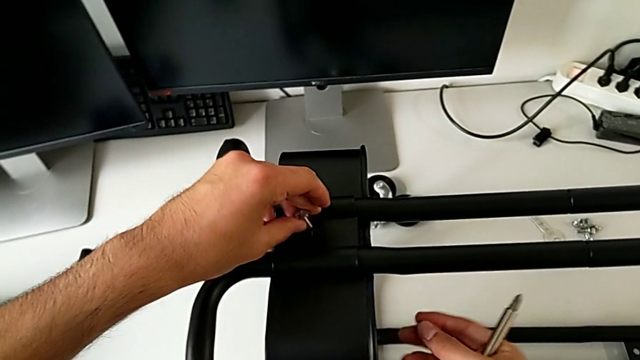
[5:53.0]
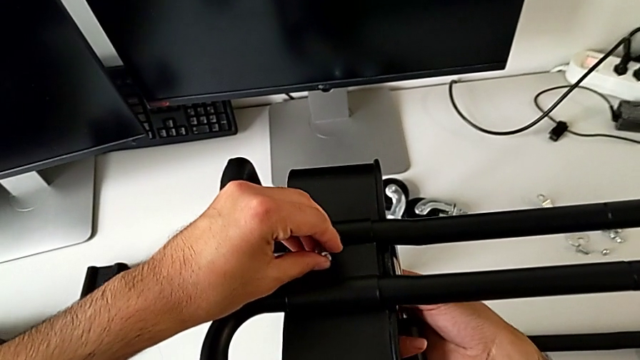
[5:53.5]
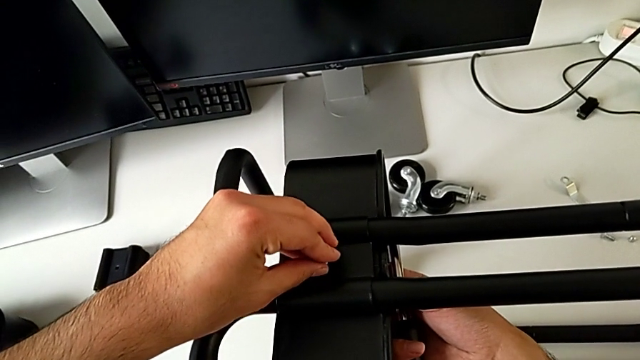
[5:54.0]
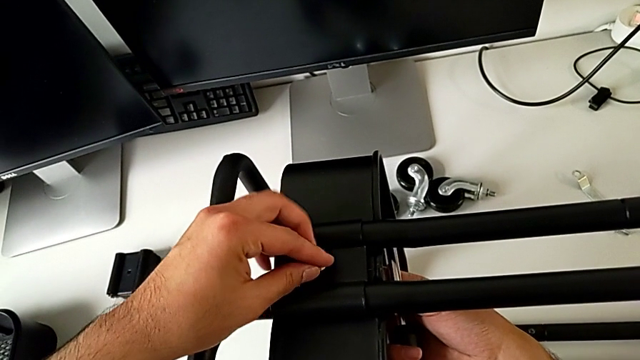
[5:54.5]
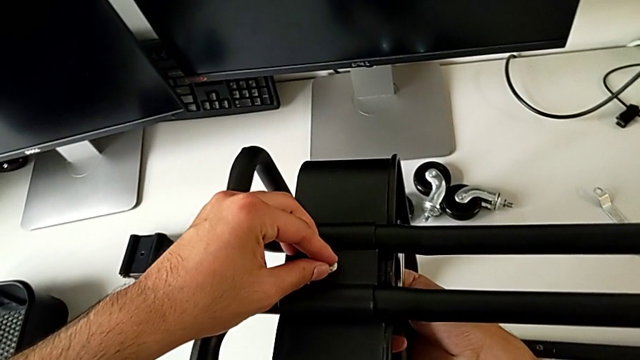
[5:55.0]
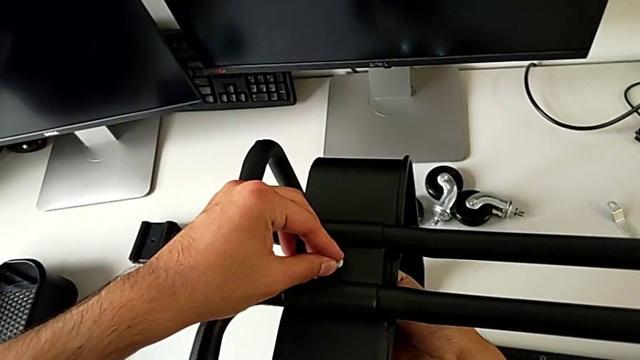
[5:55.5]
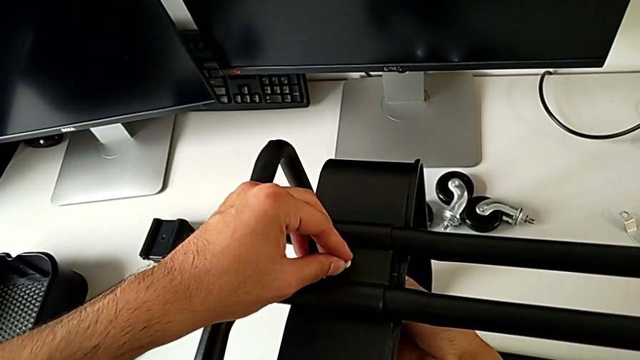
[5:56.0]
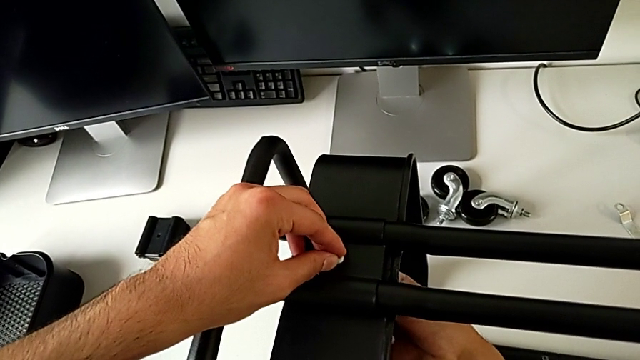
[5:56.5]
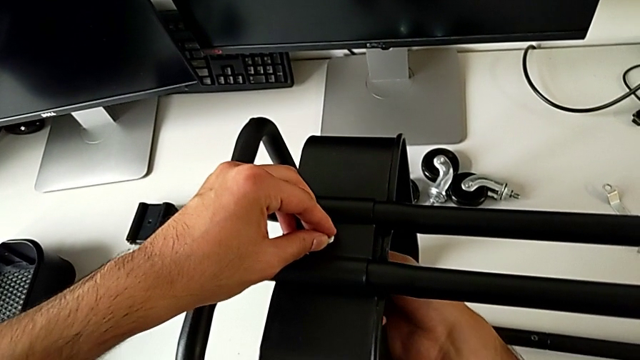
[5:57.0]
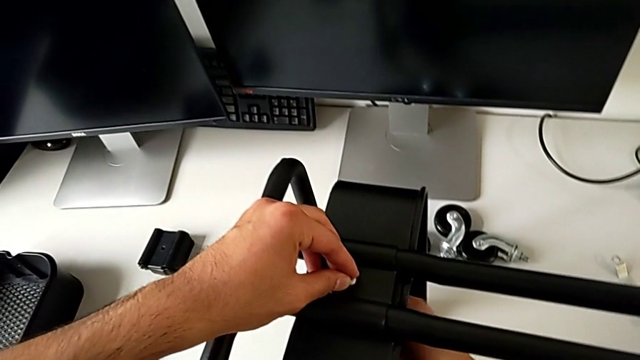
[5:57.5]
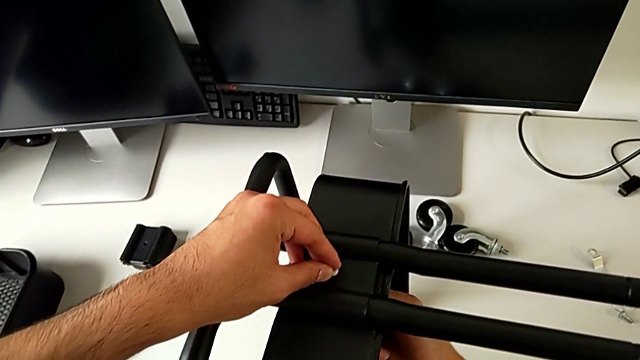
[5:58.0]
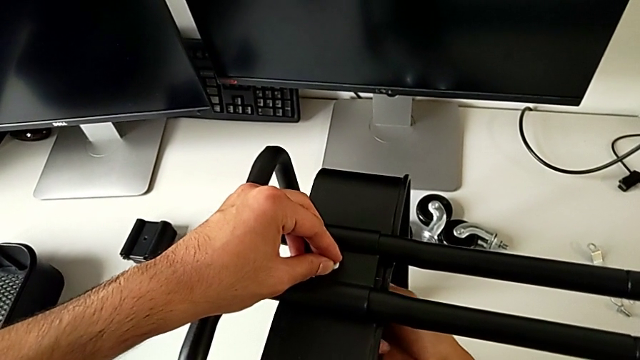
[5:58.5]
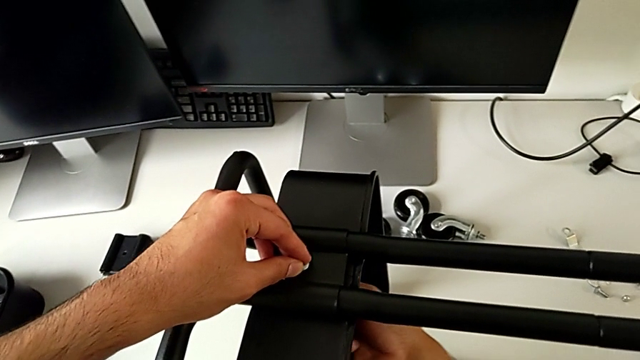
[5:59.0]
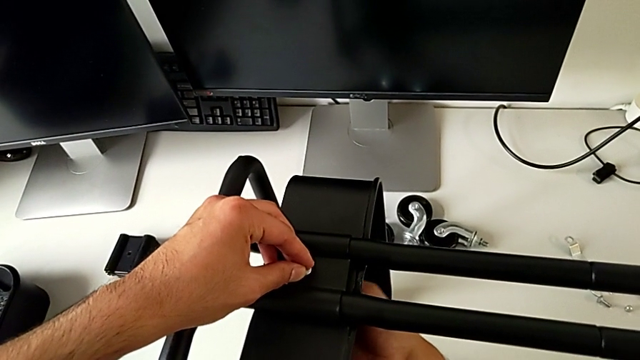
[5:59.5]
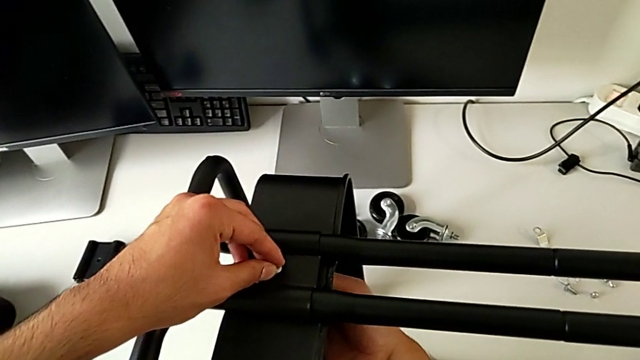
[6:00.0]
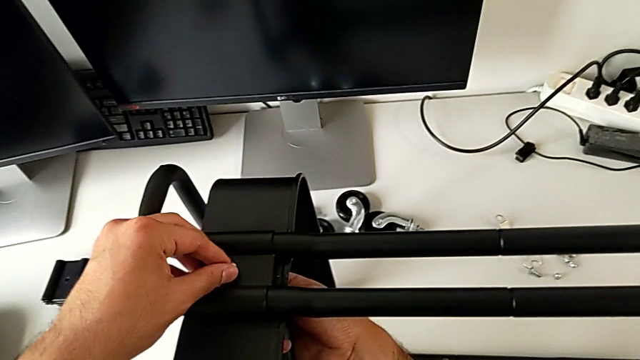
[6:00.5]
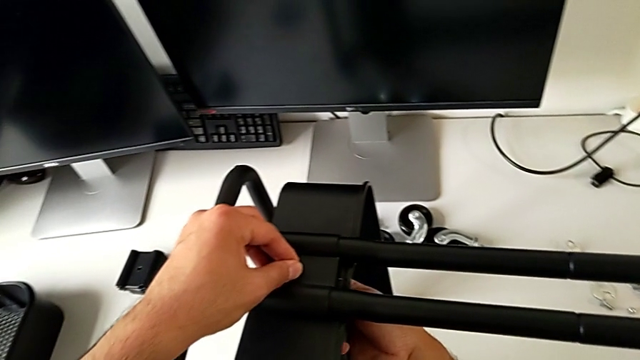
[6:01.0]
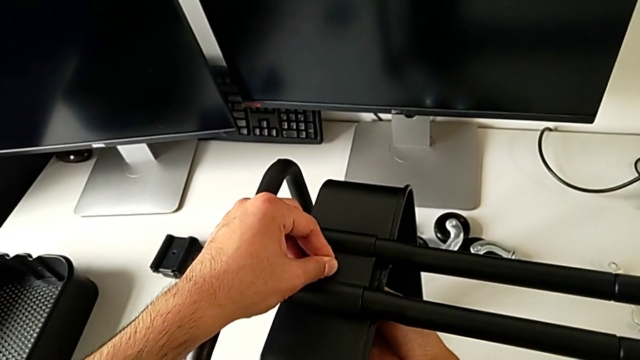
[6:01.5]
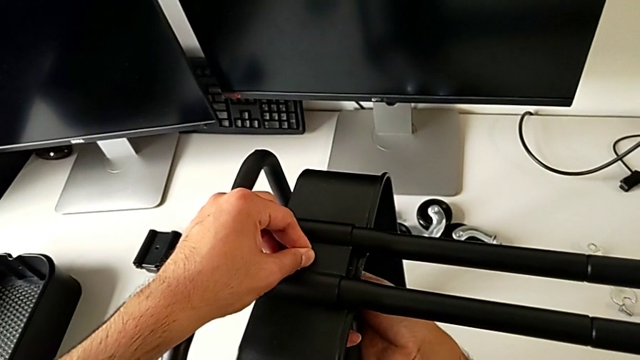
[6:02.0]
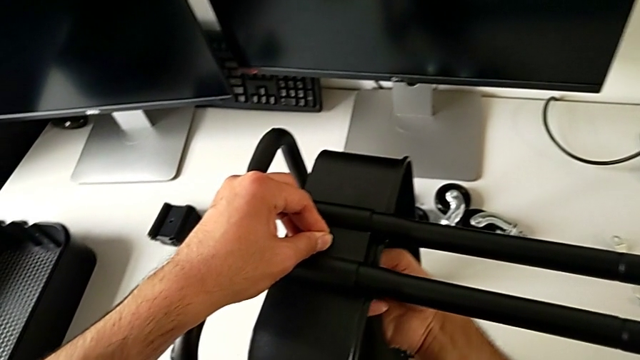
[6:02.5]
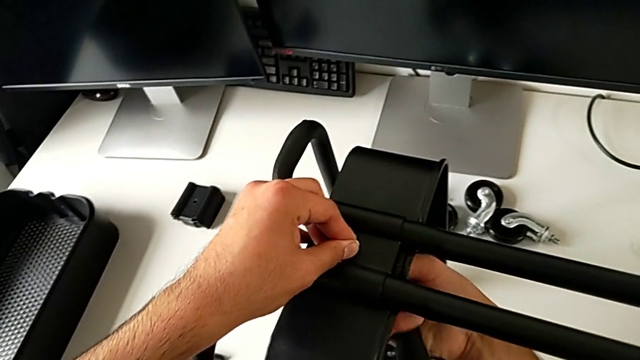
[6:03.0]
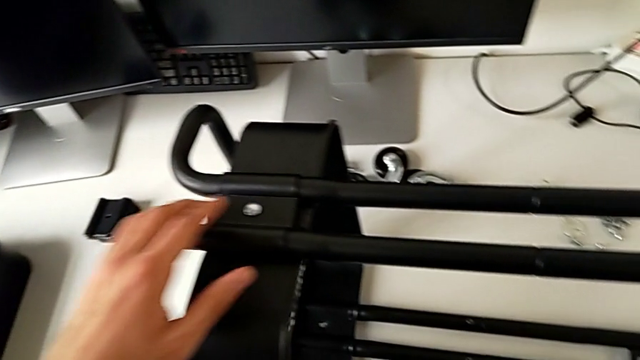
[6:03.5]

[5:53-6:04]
The camera wearer is assembling the bottom tray of the furniture. They keep inserting the bolt and screw the hexagon cap nut.

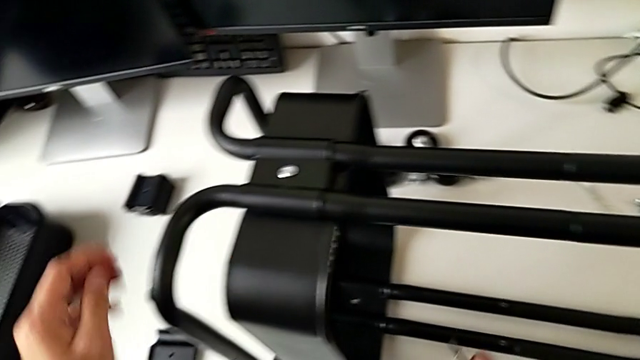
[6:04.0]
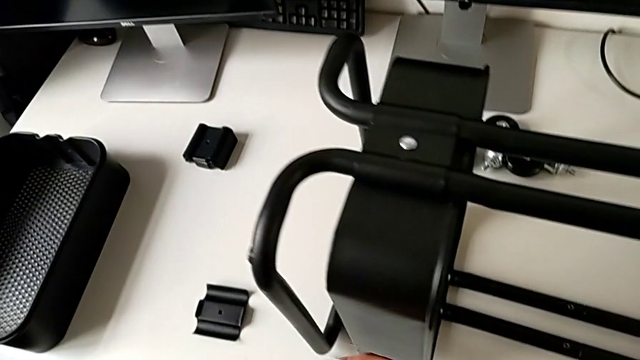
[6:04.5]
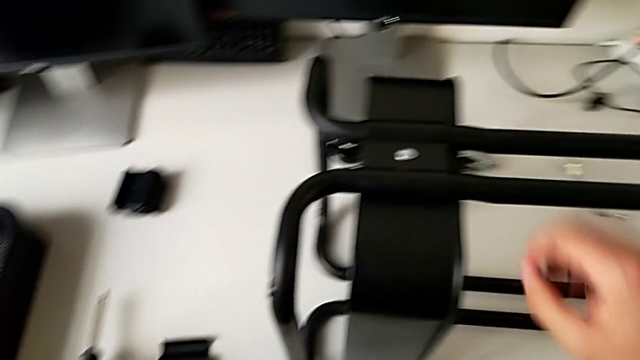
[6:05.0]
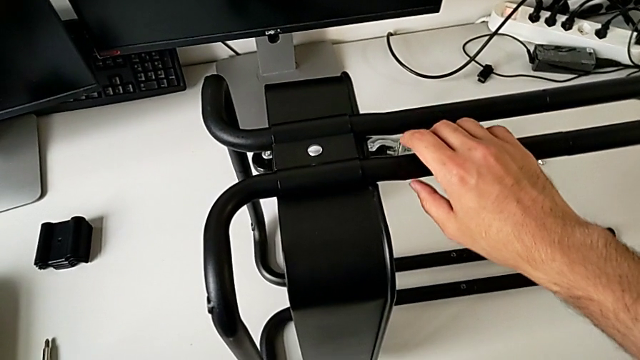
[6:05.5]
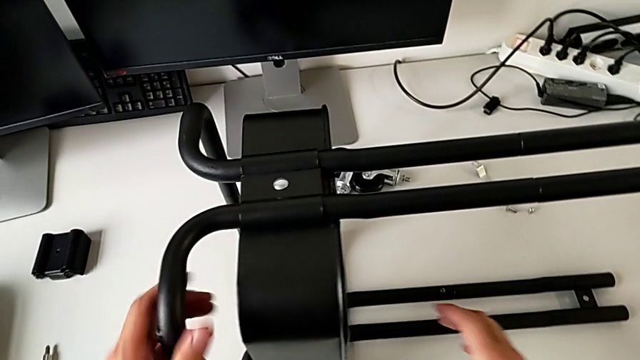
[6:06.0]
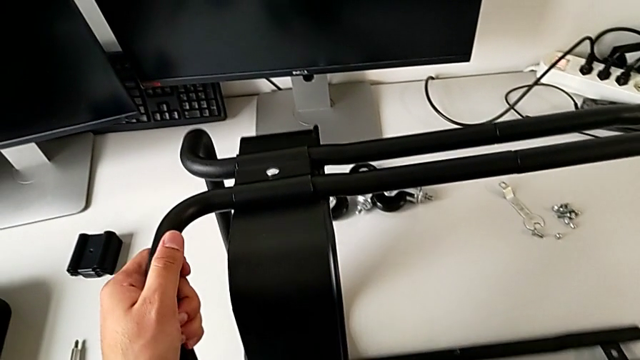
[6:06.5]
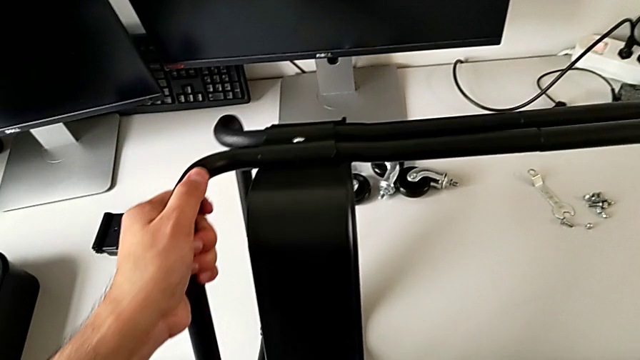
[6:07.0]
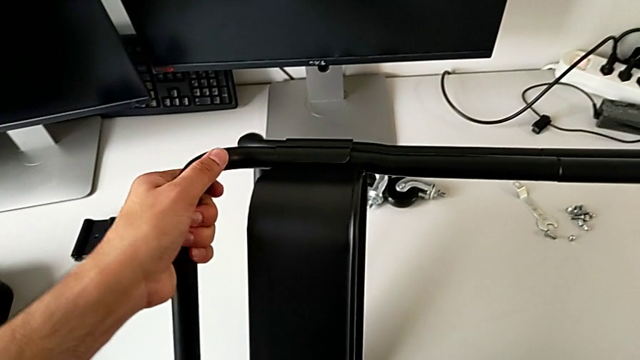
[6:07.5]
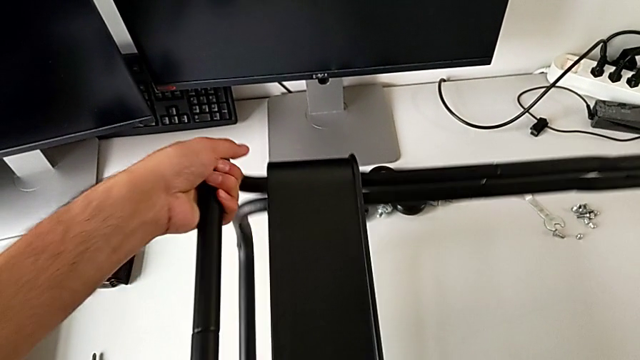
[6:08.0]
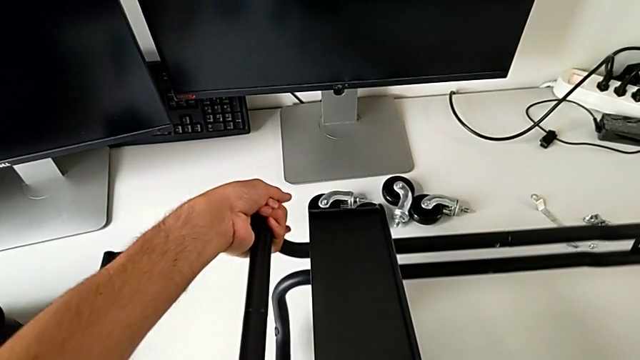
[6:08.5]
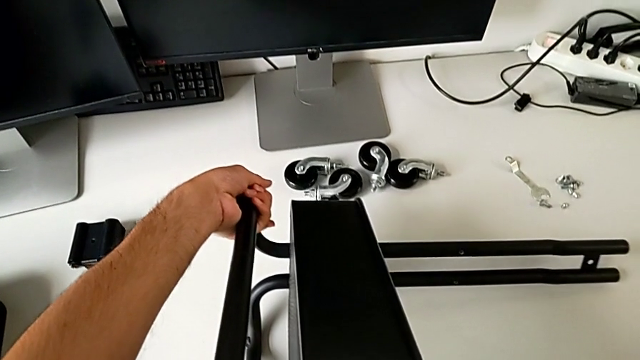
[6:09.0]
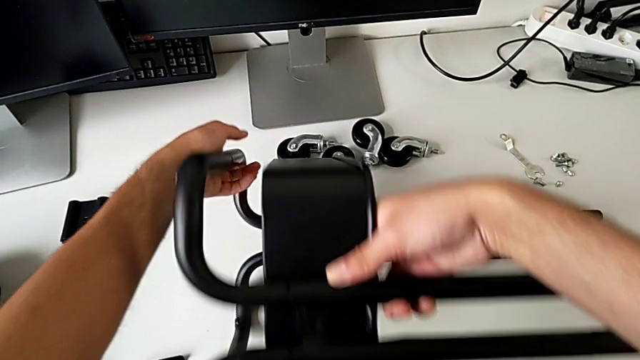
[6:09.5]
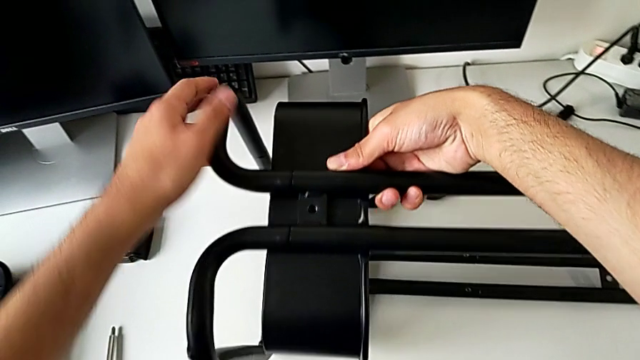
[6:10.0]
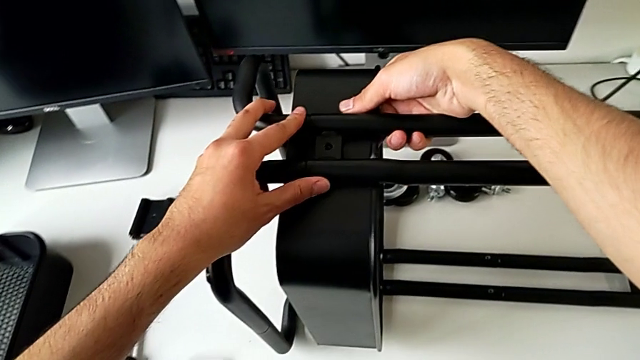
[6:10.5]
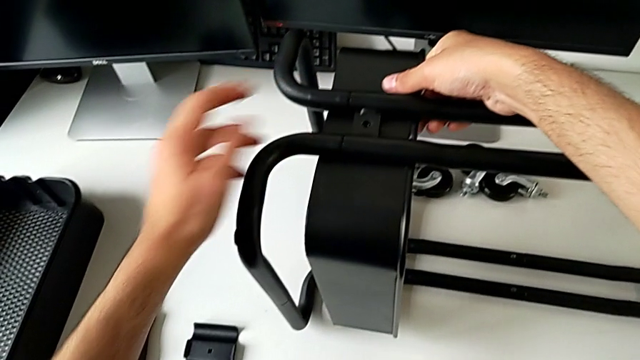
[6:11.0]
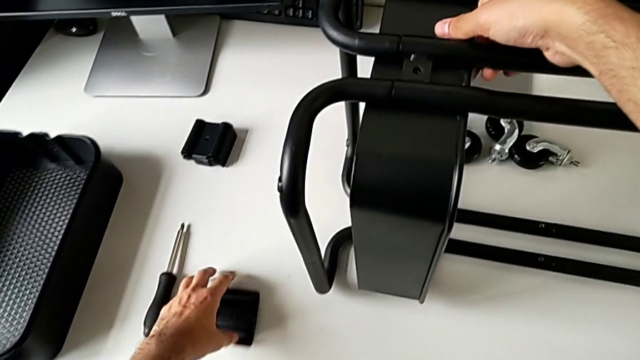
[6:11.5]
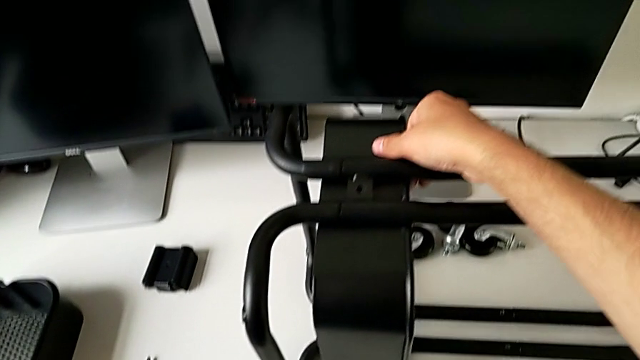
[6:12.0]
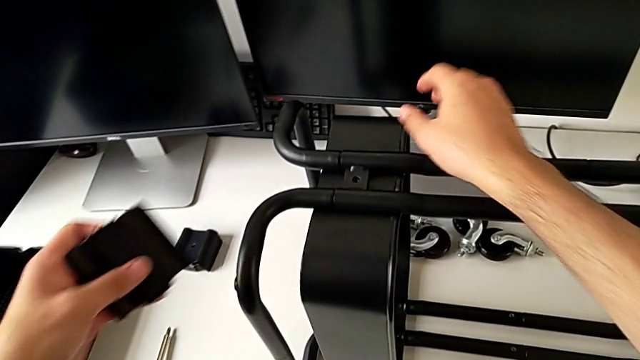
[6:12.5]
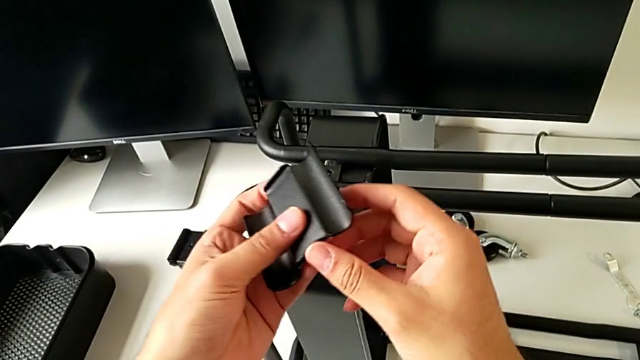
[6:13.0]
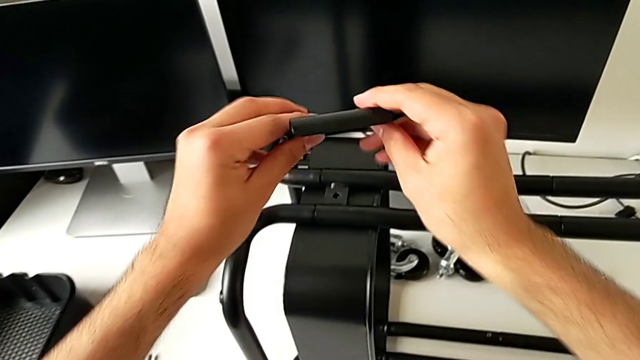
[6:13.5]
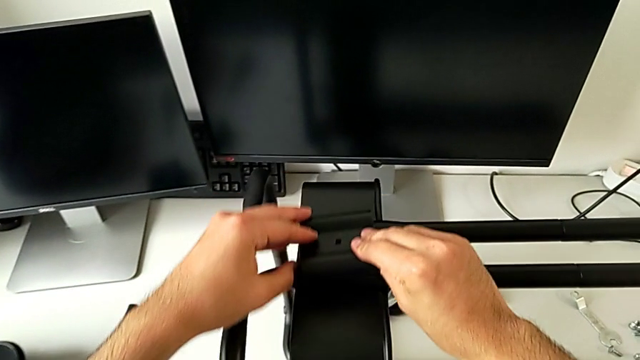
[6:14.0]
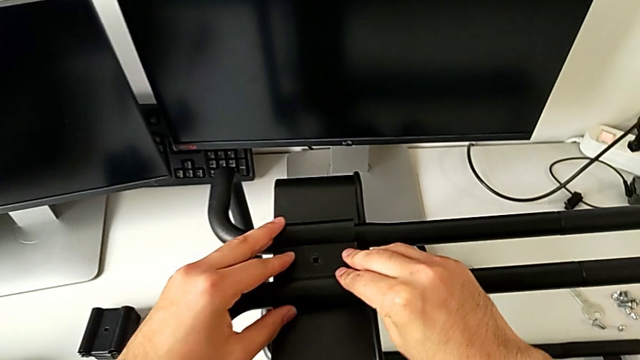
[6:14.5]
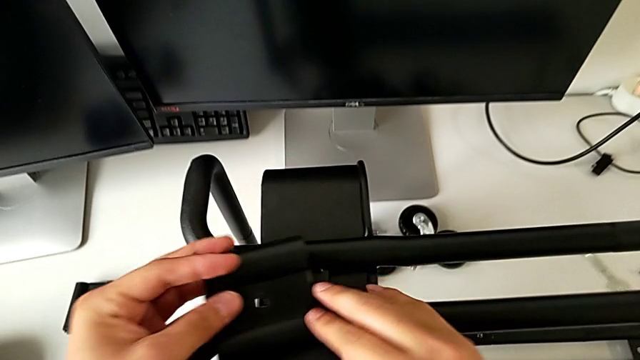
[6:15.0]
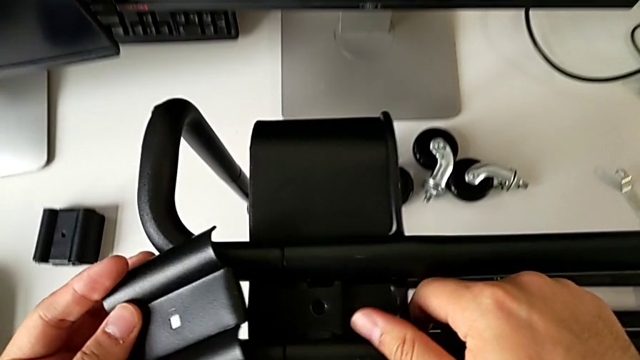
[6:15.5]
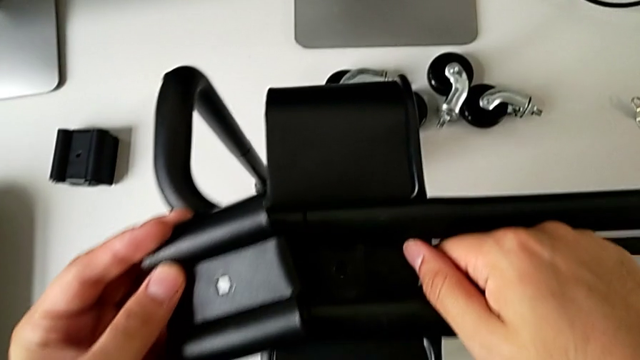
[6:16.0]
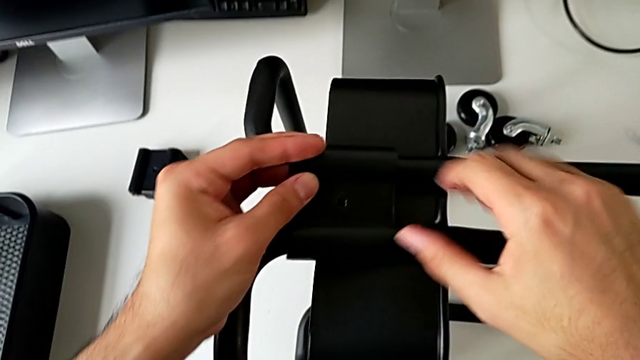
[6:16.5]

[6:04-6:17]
The camera wearer is assembling the bottom tray of the furniture. They place the screwdriver, flip the utility cart, grab the bracket, approach the grid tray and begin to assemble the bracket.
